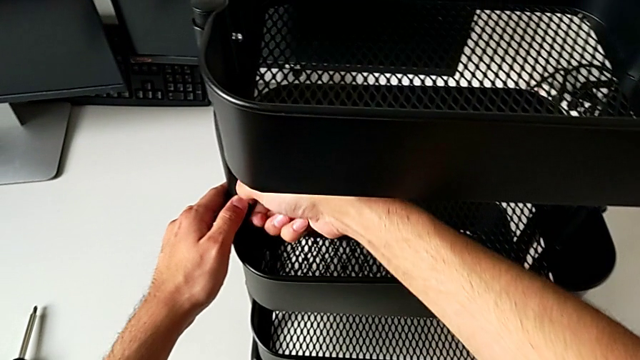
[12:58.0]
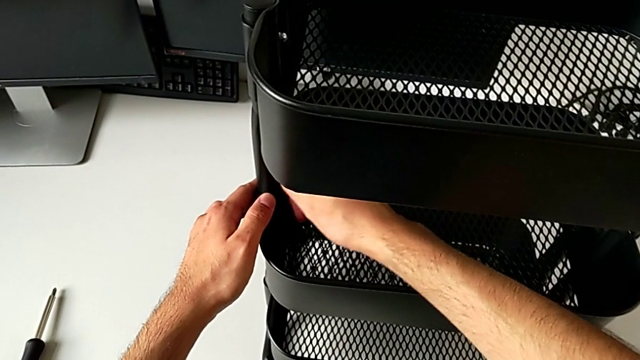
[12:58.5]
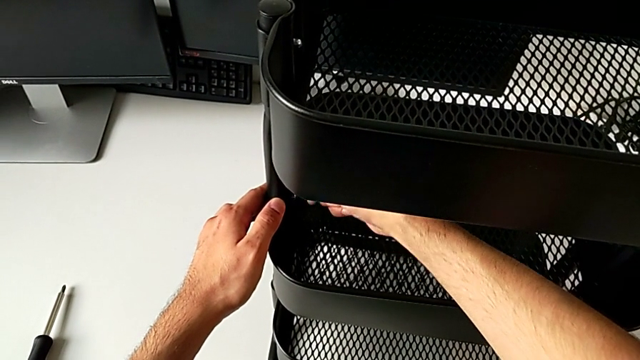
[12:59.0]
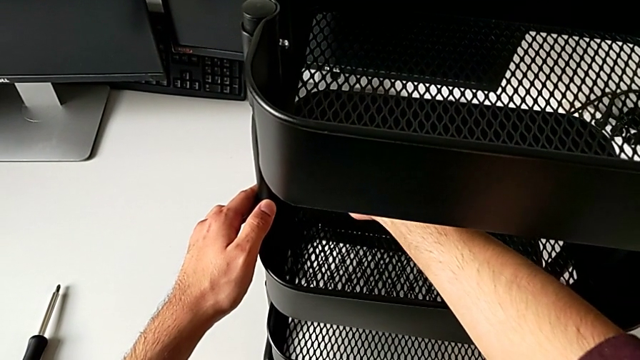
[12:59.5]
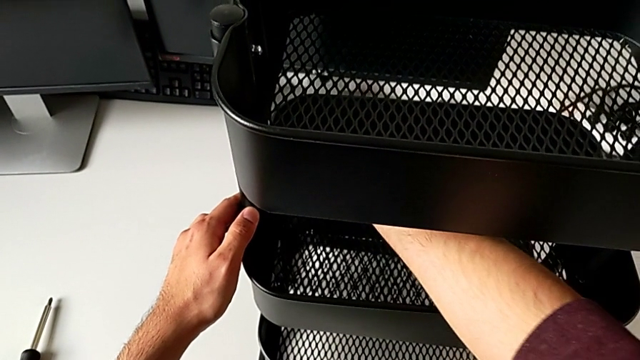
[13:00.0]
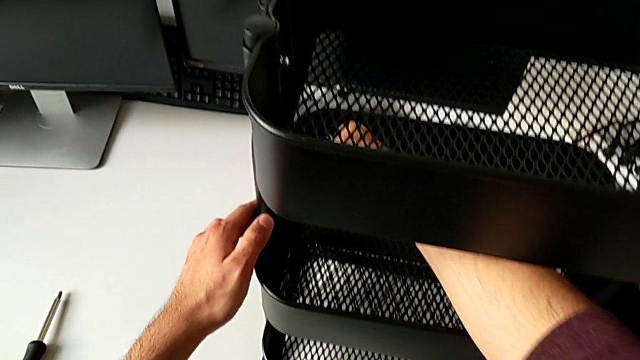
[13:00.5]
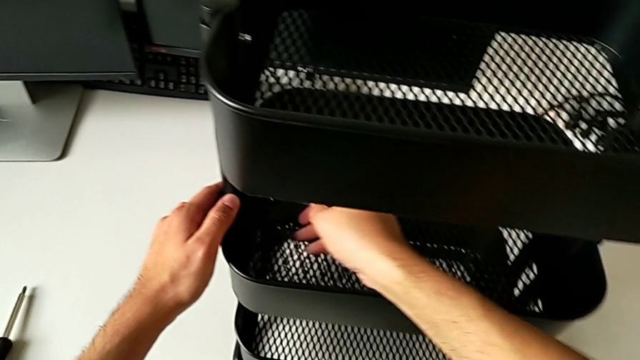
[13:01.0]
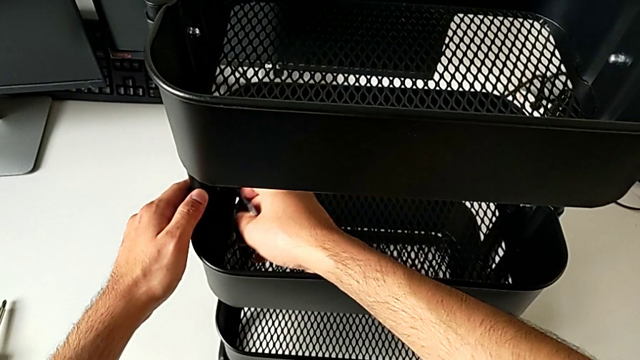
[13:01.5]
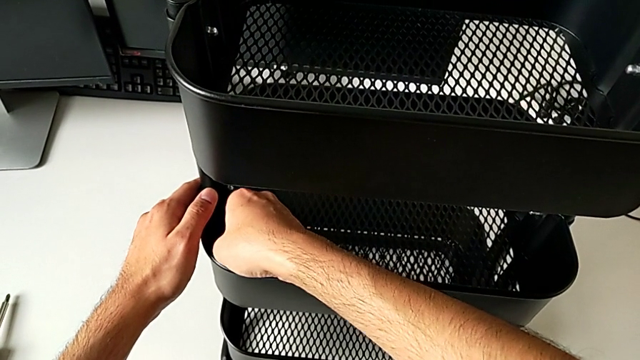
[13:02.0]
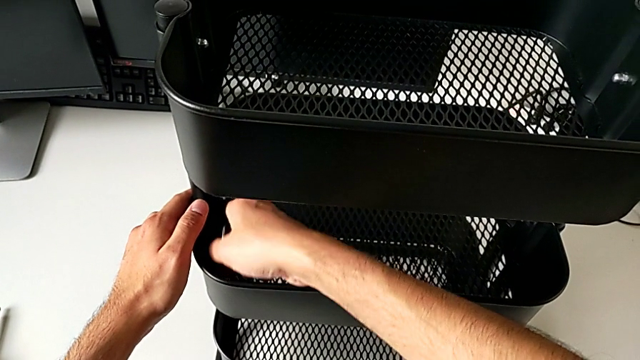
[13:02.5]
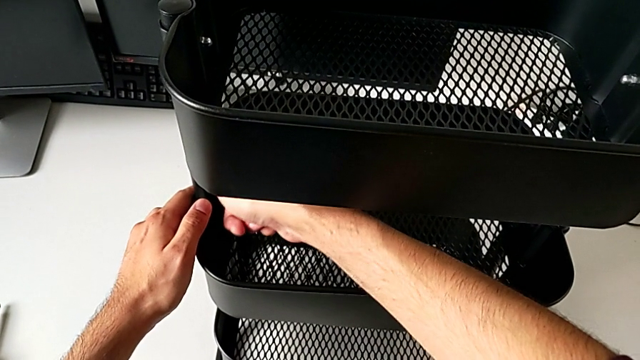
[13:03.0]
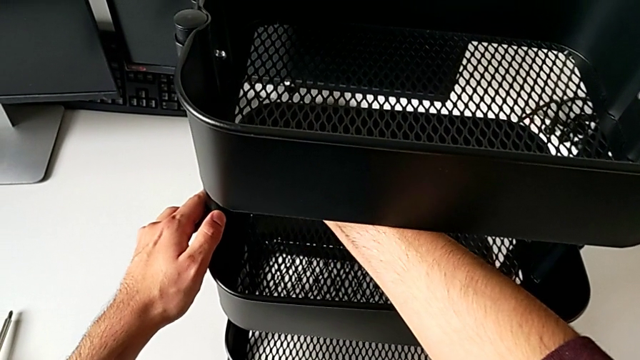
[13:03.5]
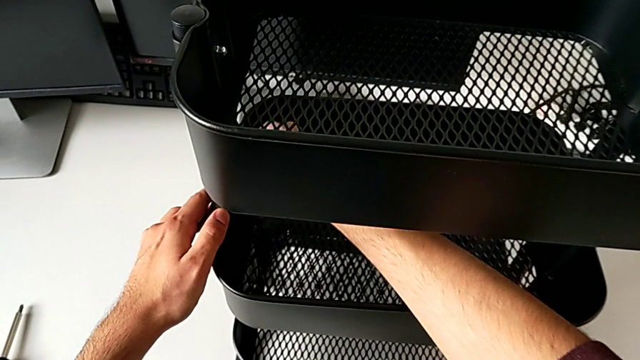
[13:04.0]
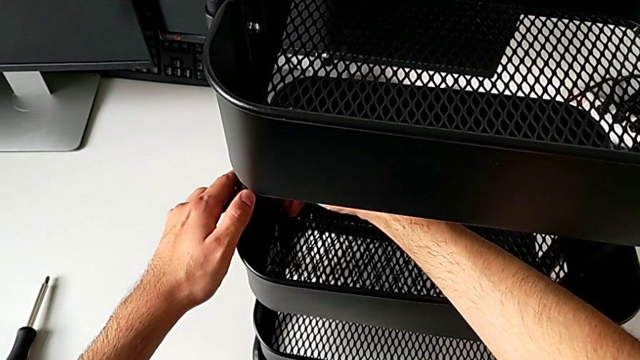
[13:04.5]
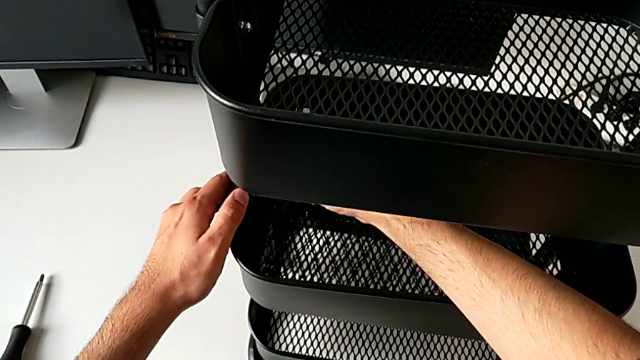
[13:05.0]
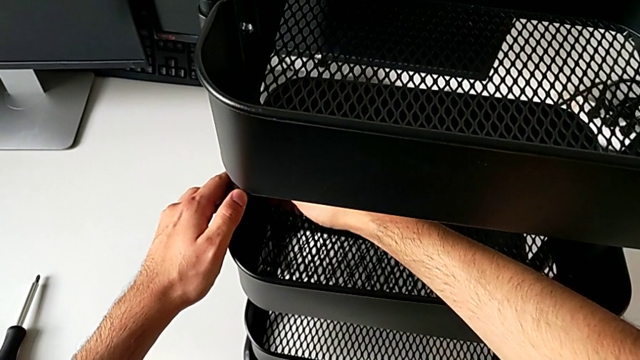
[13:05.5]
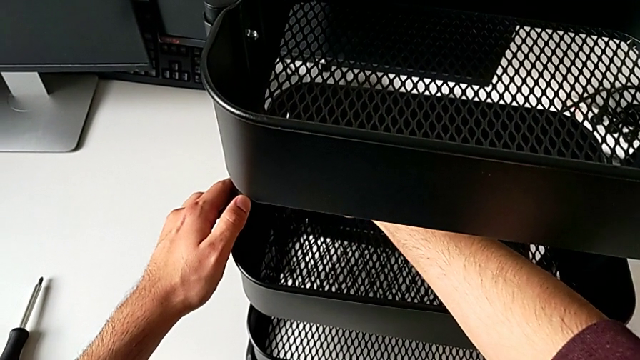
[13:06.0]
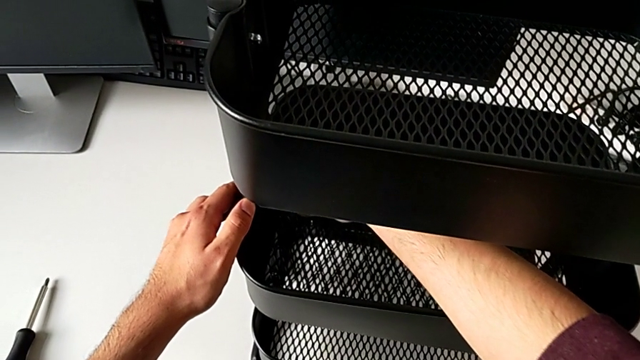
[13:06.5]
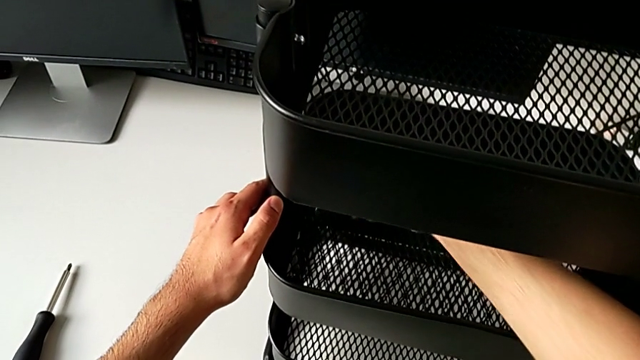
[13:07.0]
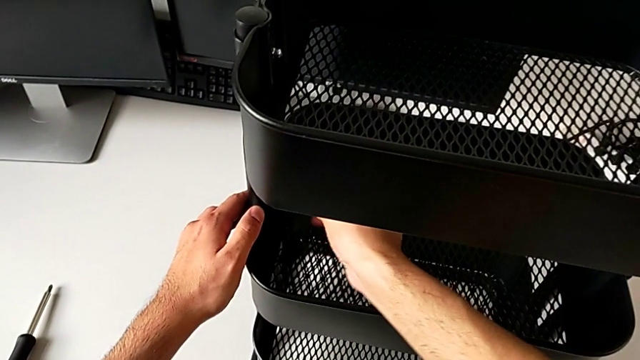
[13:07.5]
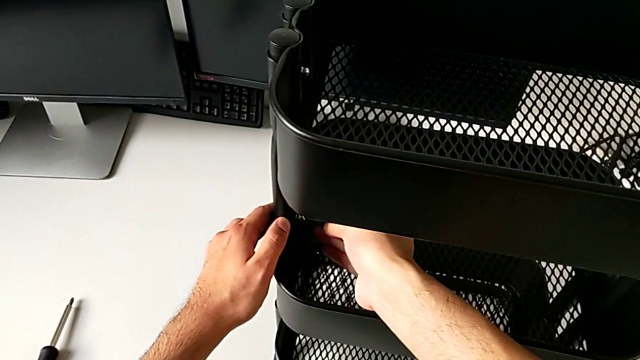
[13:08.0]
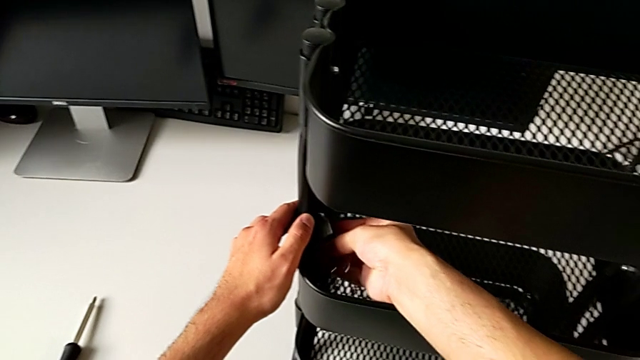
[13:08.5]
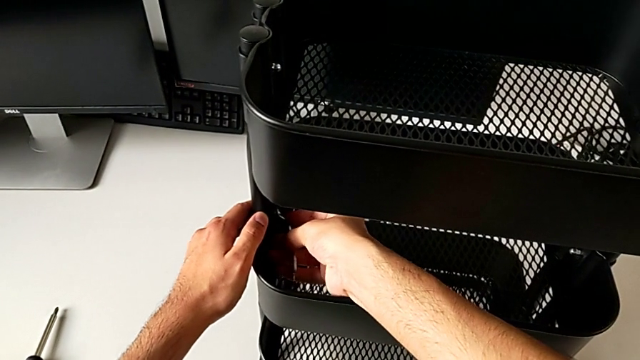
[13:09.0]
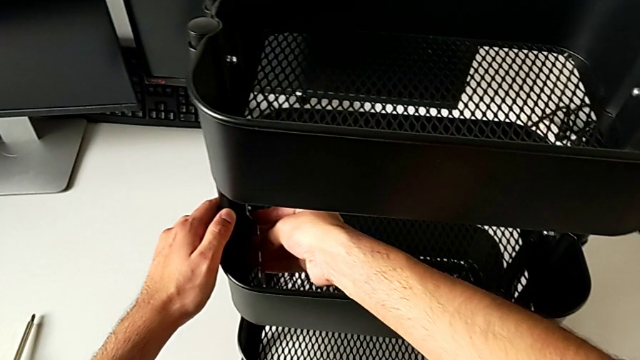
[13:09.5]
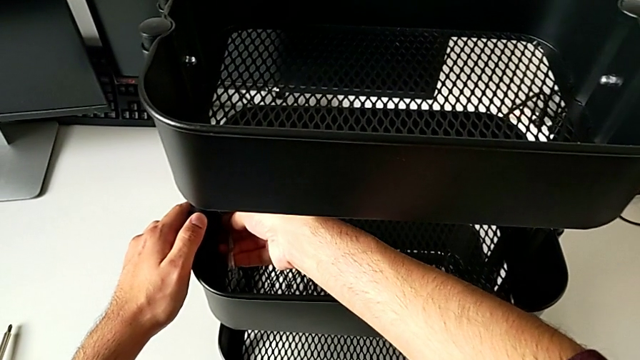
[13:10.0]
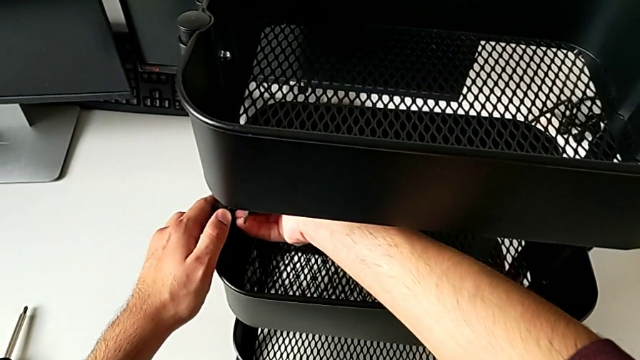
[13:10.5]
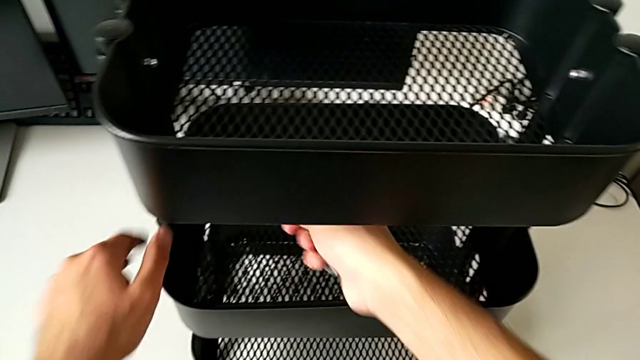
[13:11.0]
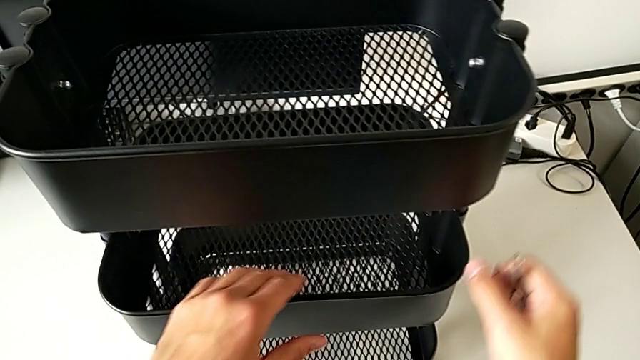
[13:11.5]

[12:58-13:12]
The camera wearer is tightening the brackets. They keep screwing the hexagon cap nut.

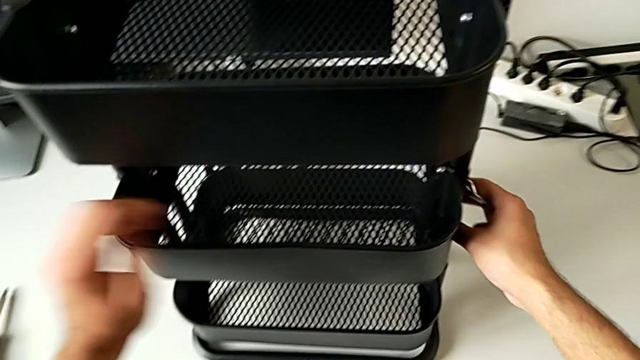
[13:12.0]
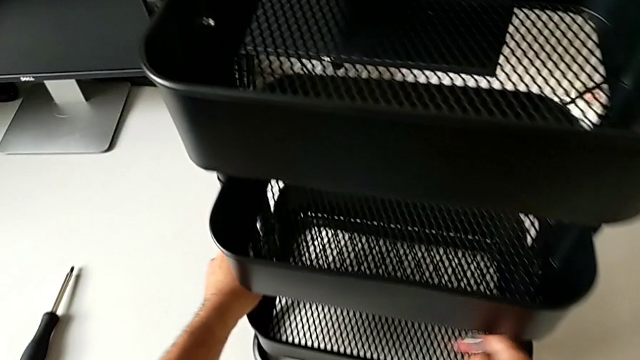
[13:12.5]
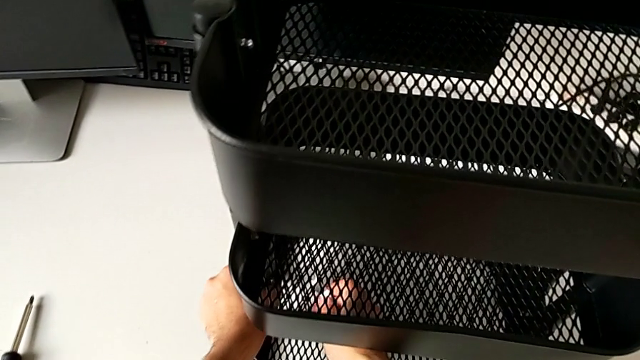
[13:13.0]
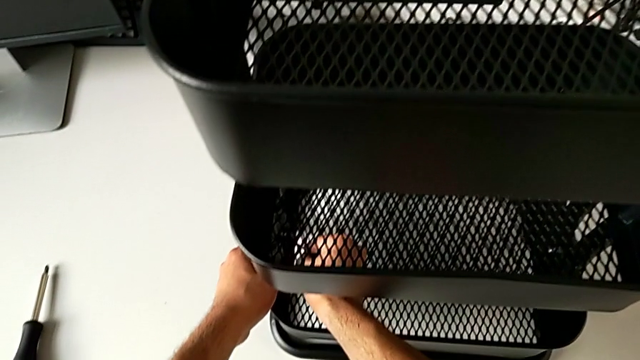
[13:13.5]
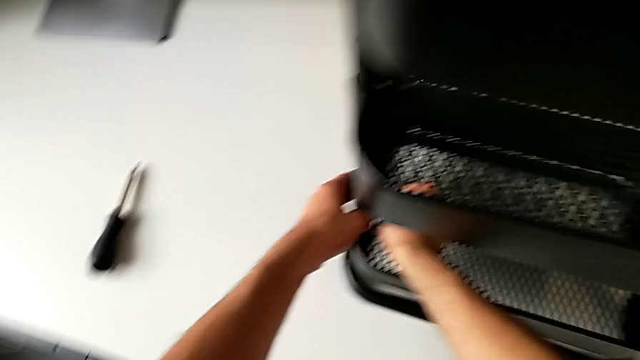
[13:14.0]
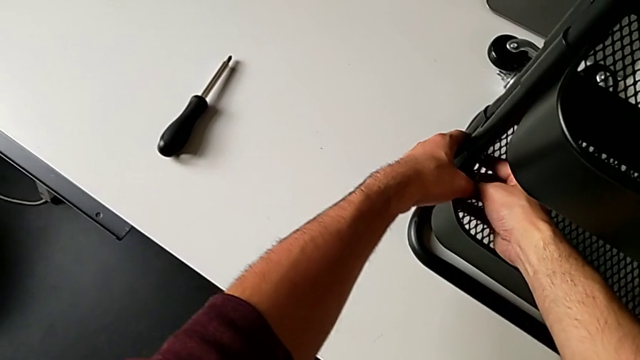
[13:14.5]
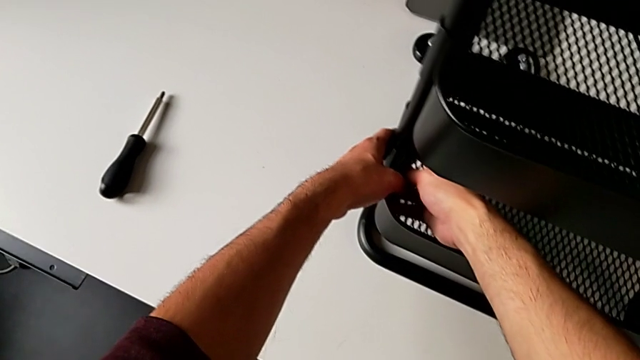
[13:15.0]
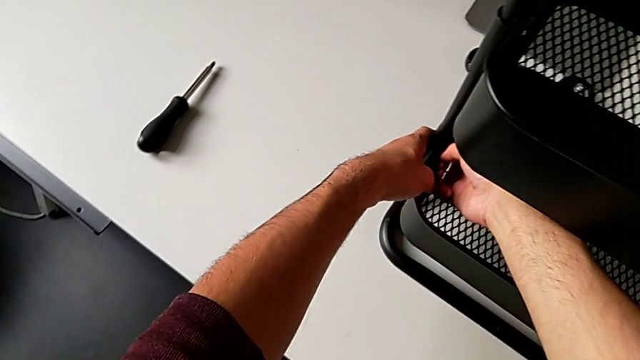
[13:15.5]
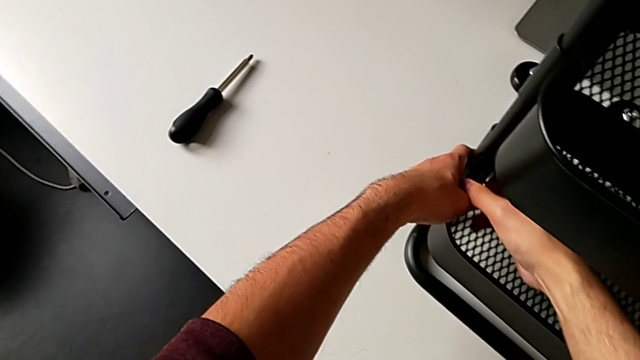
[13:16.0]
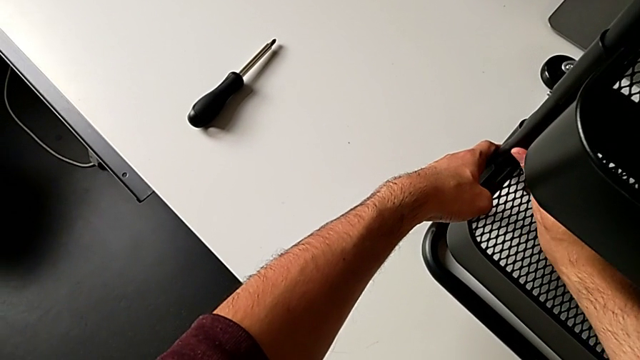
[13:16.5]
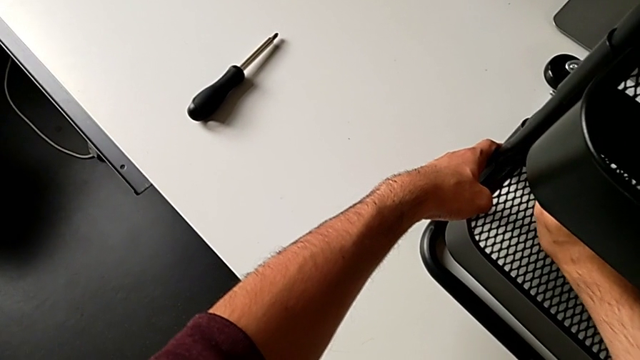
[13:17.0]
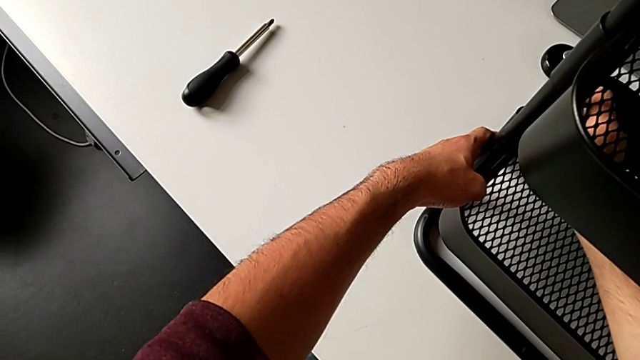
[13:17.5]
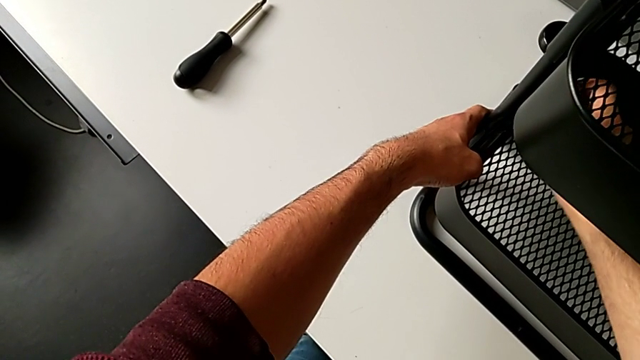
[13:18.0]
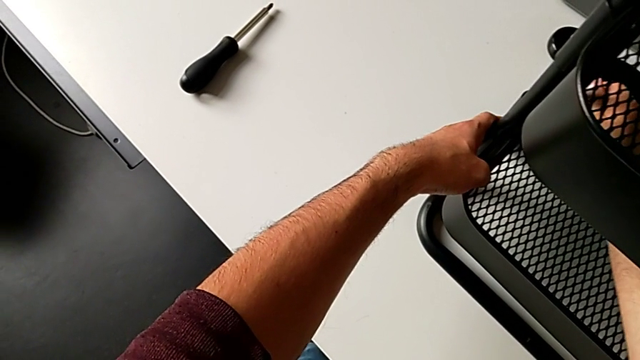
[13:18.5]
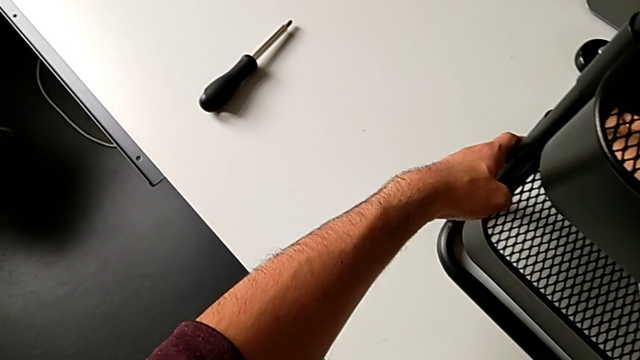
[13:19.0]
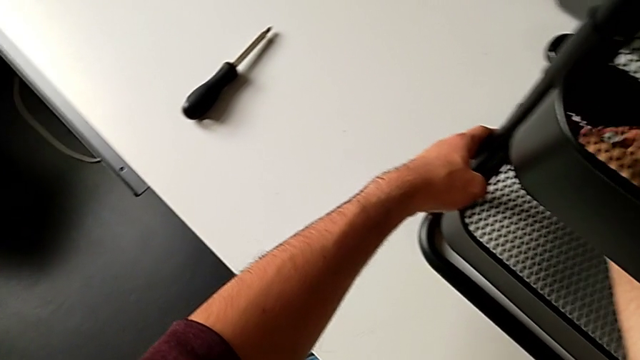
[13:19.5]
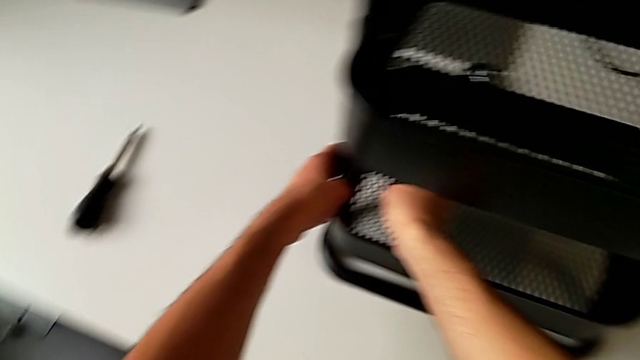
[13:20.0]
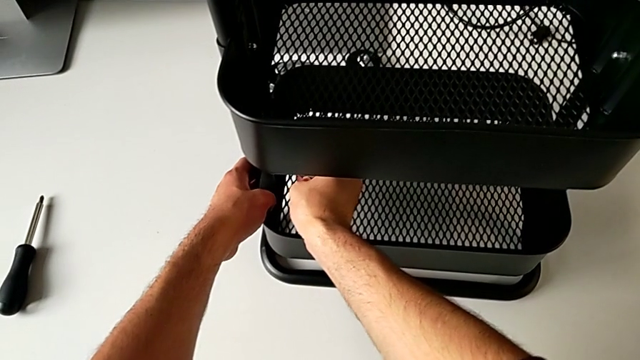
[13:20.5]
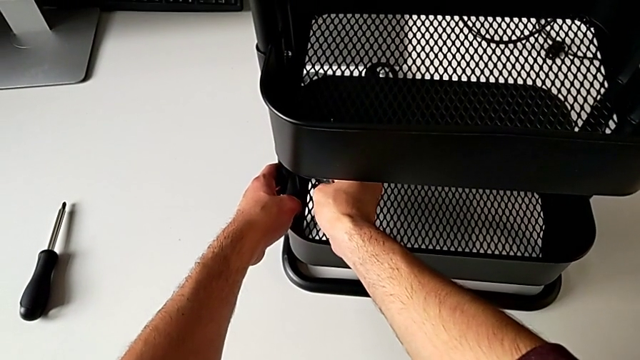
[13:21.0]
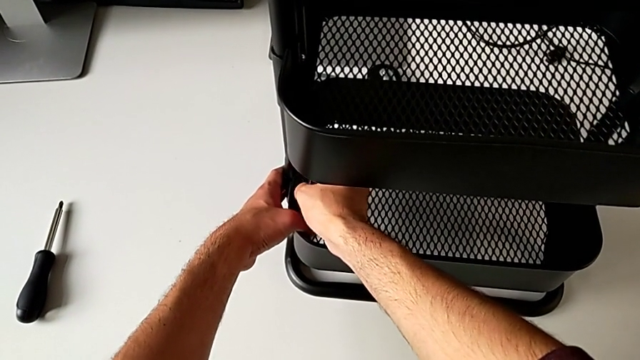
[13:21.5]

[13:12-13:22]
The camera wearer is tightening the brackets. They insert the spanner wrench and begin to screw the hexagon cap nut.
